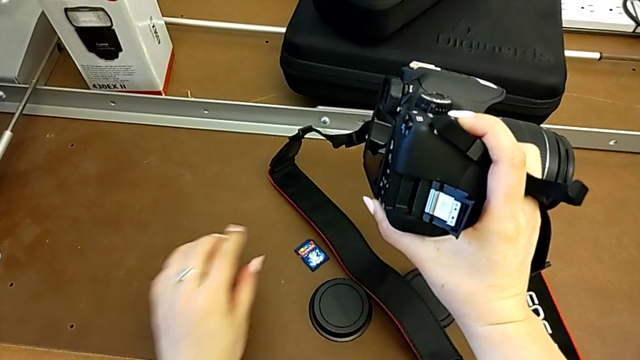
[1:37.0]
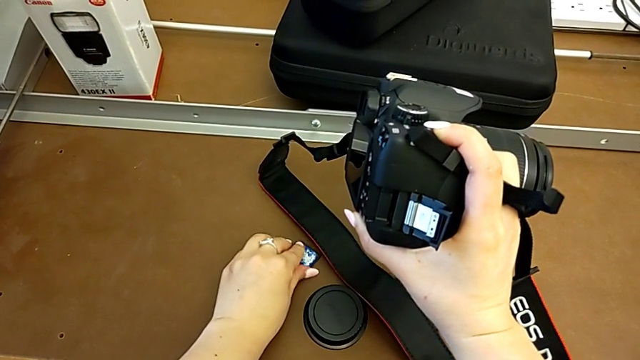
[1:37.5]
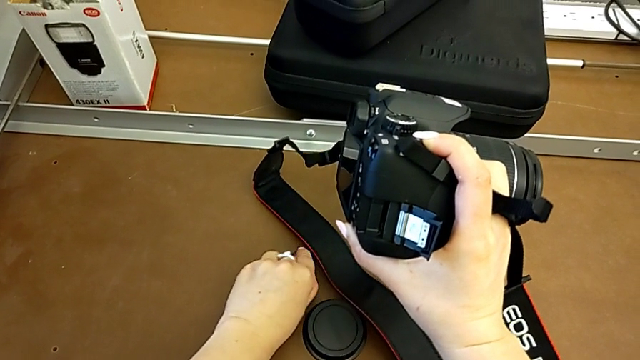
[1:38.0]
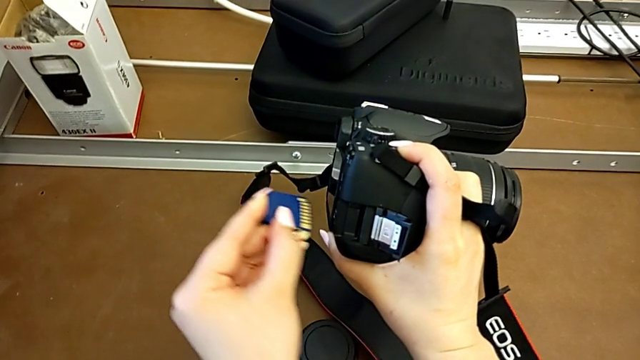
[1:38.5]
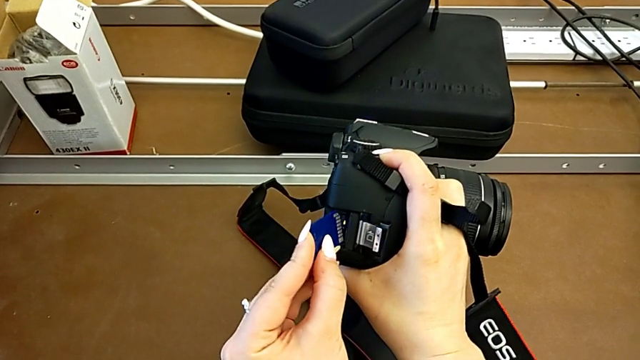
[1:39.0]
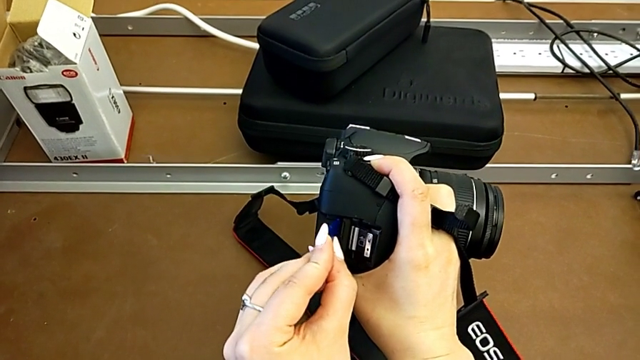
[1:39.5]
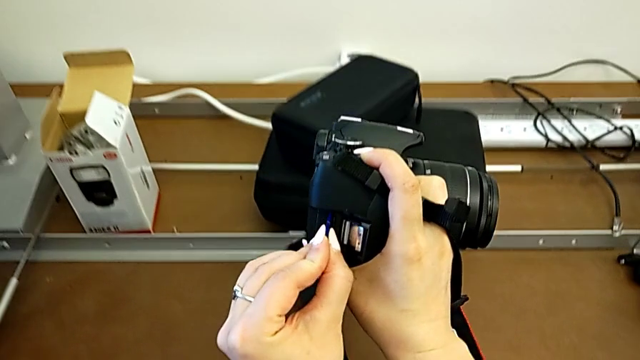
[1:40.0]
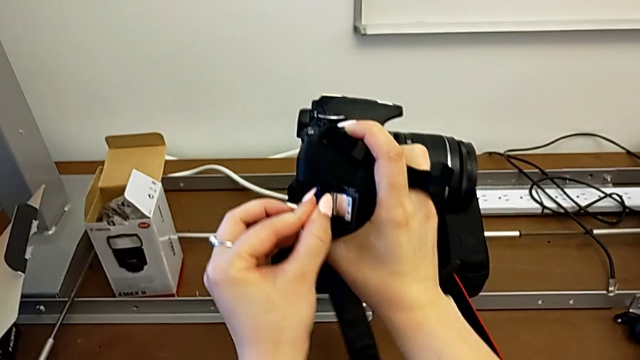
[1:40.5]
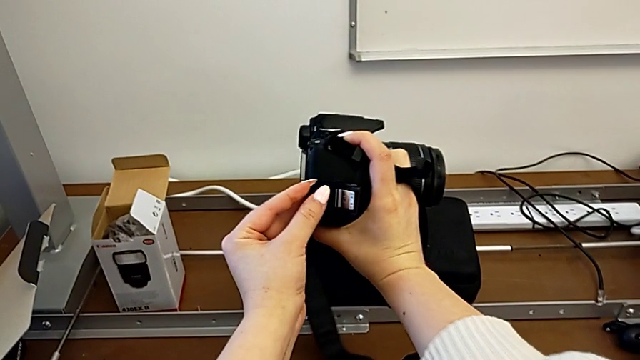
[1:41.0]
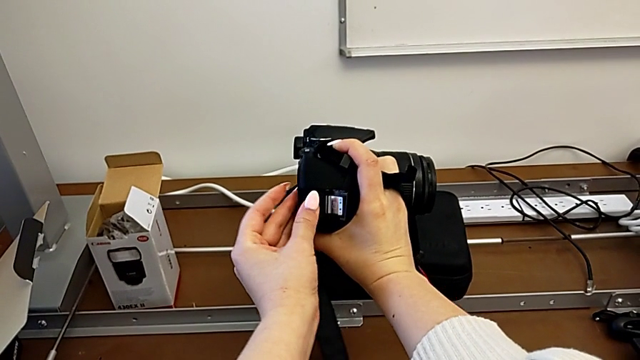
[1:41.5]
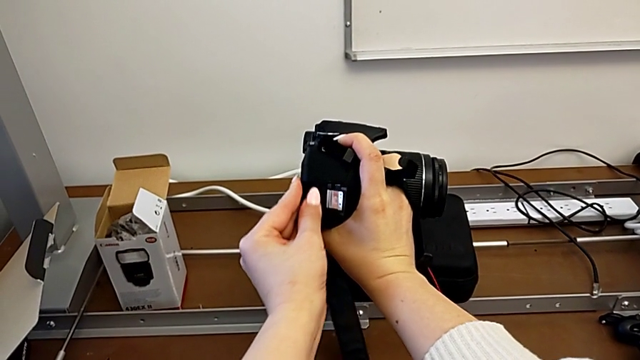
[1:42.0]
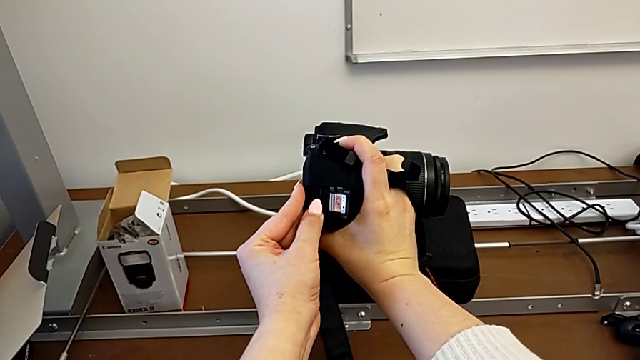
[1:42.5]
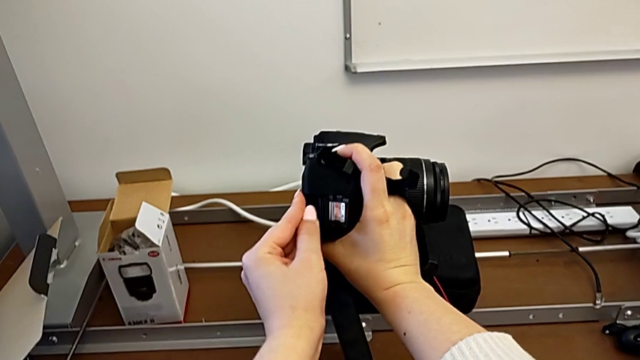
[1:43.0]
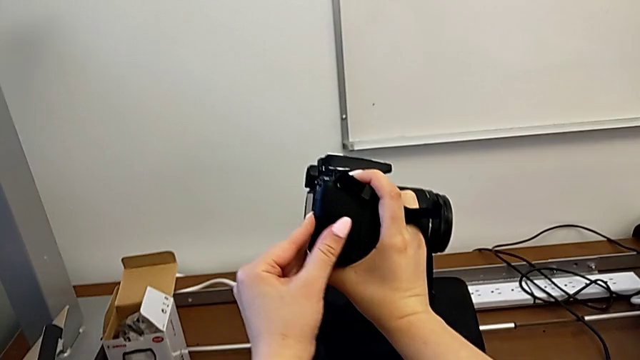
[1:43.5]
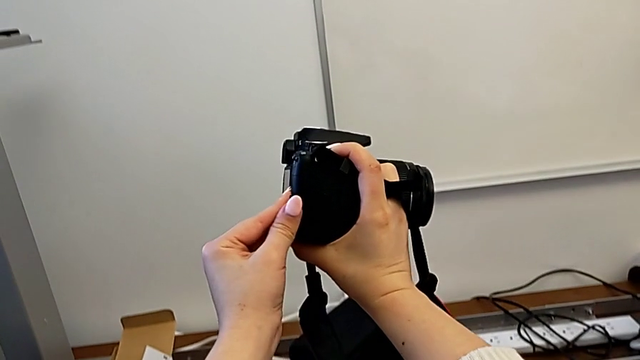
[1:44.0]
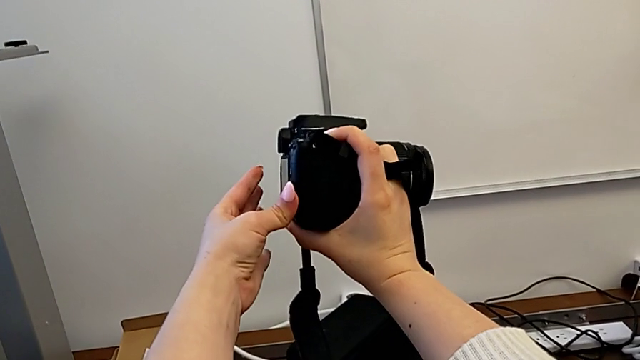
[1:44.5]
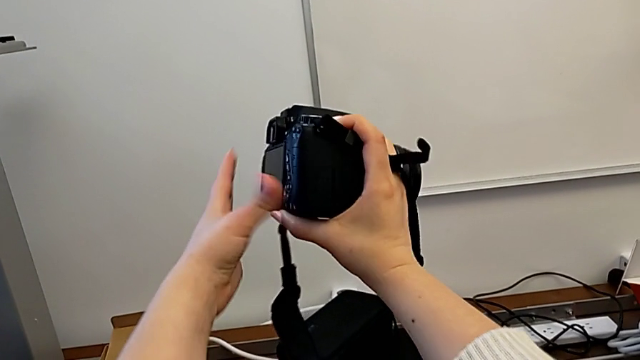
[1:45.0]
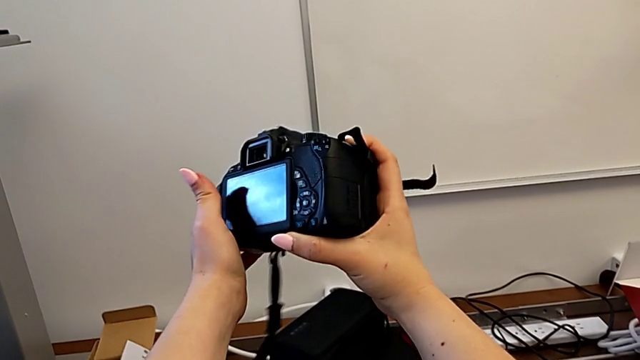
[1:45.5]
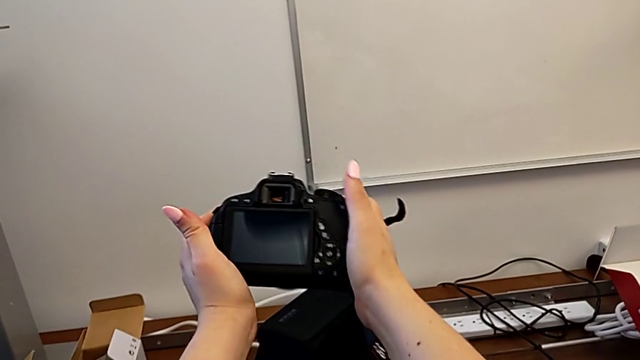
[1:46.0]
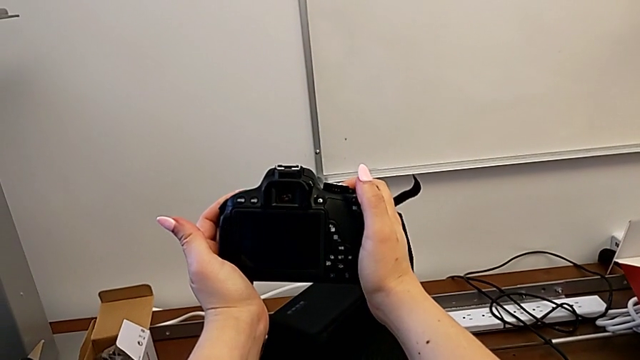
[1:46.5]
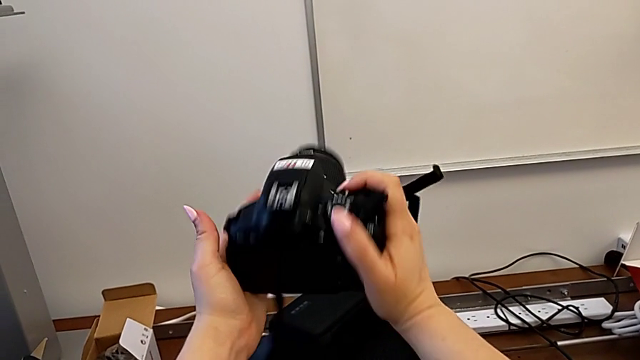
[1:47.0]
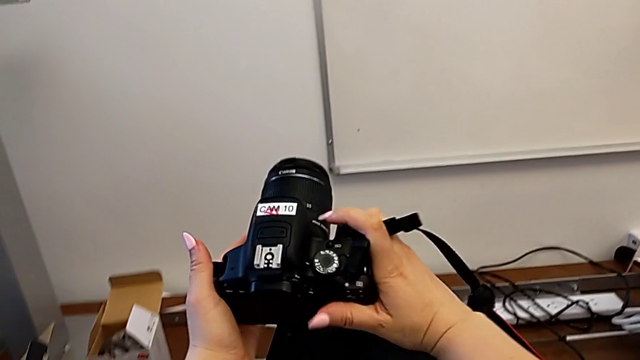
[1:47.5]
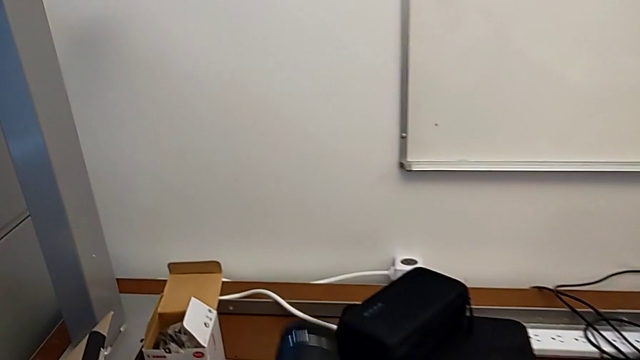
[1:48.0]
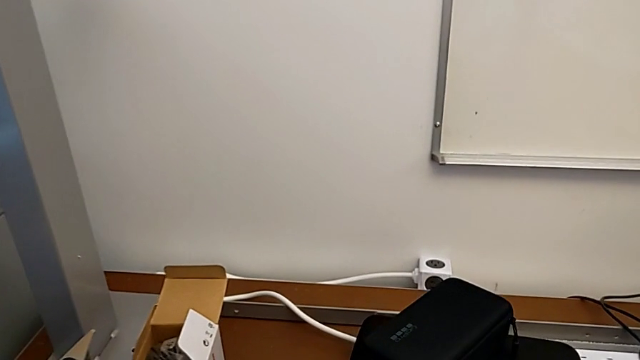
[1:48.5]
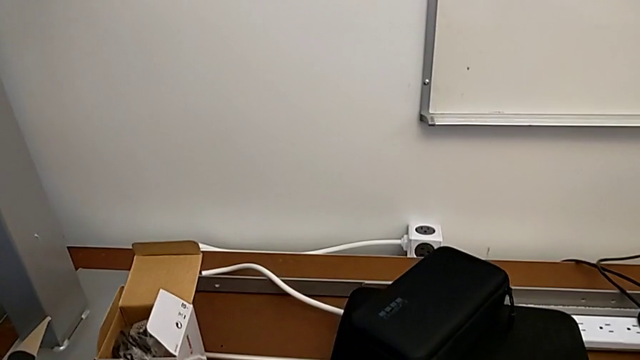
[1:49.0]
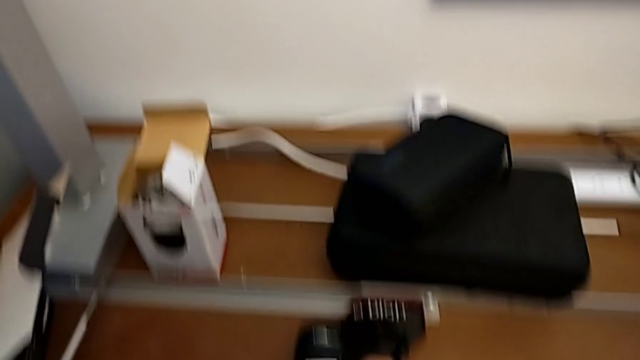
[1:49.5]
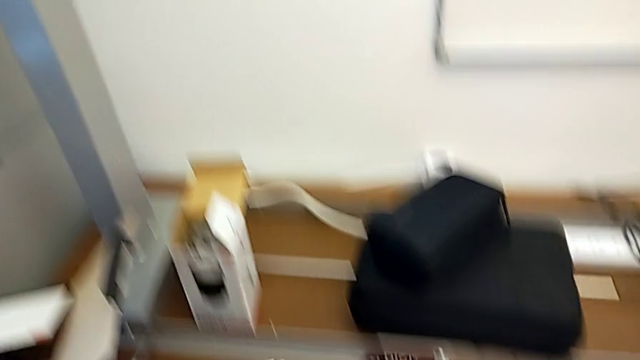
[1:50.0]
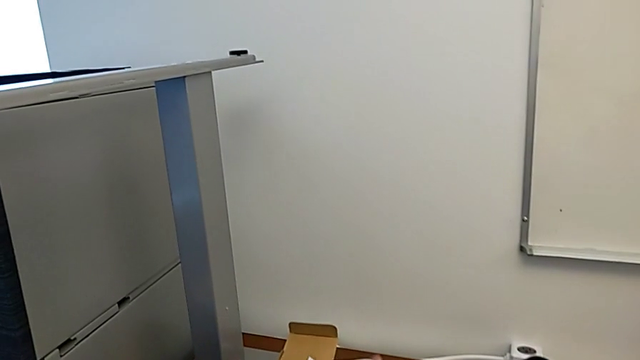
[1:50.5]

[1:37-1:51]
The camera wearer is changing the SD card. They grab the SD card, insert it, close the SD slot, rotate the DSLR and place it.
